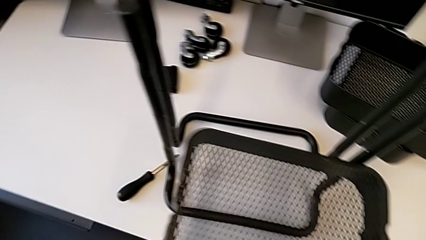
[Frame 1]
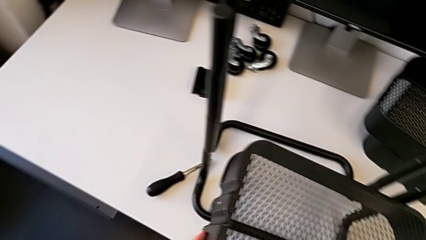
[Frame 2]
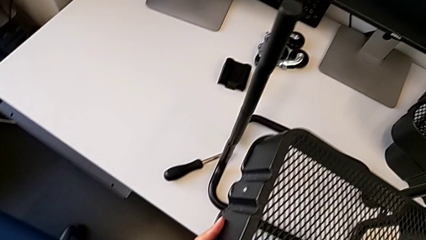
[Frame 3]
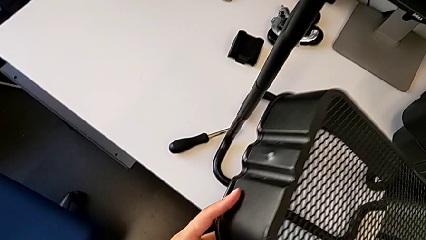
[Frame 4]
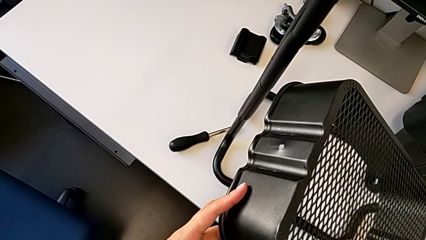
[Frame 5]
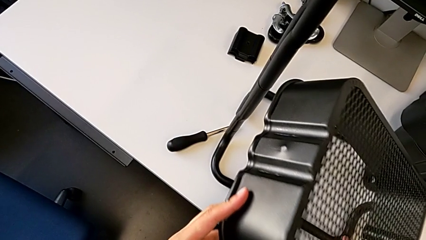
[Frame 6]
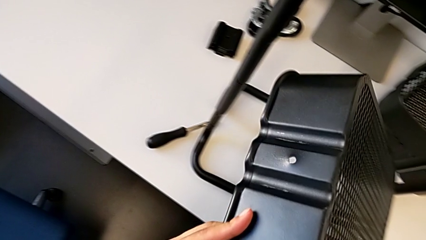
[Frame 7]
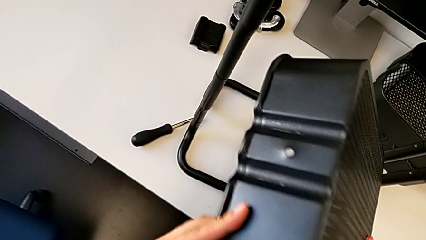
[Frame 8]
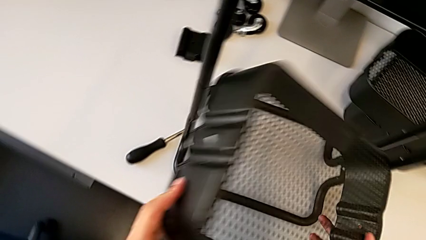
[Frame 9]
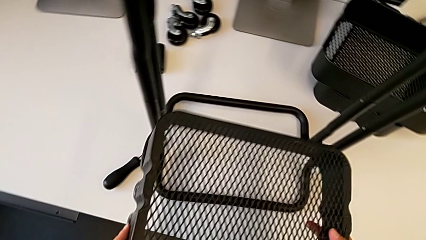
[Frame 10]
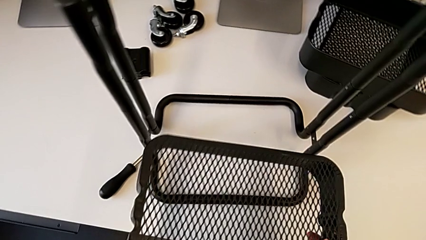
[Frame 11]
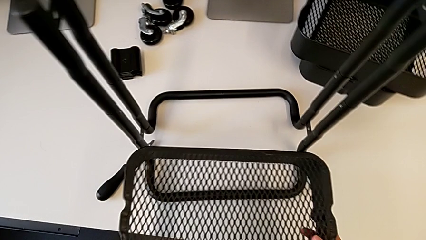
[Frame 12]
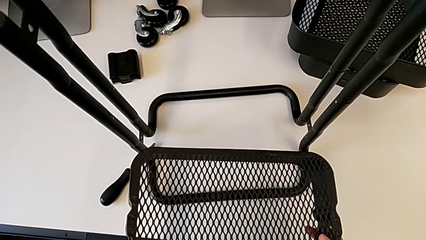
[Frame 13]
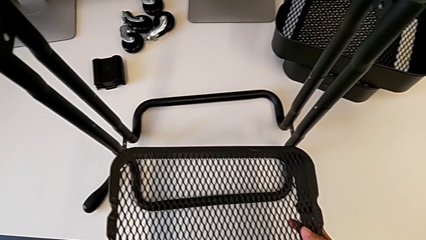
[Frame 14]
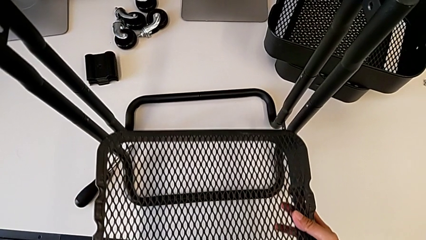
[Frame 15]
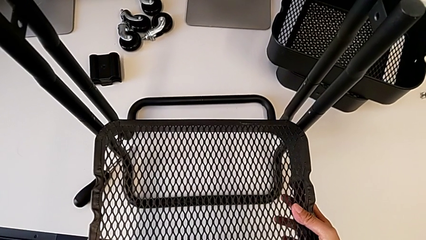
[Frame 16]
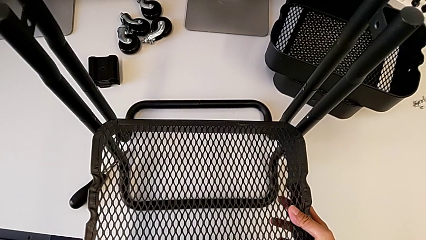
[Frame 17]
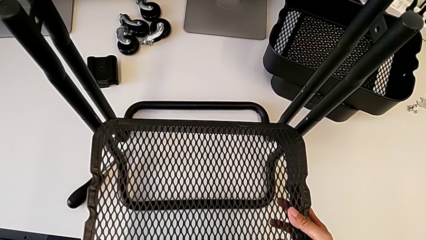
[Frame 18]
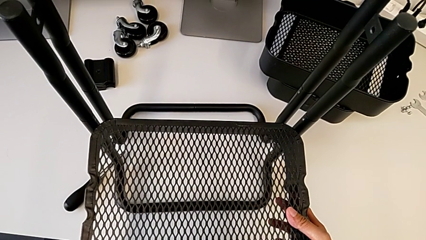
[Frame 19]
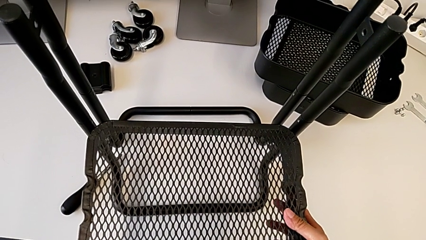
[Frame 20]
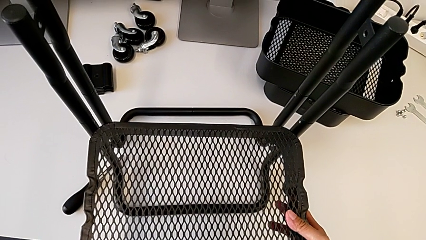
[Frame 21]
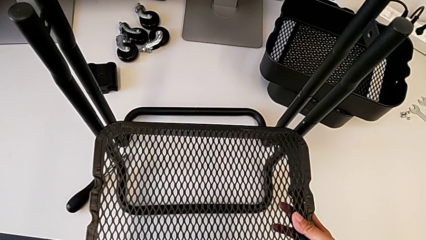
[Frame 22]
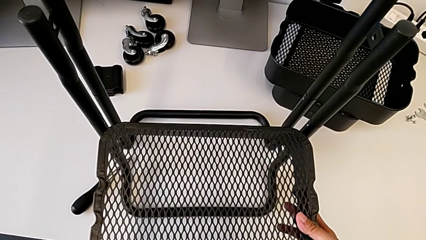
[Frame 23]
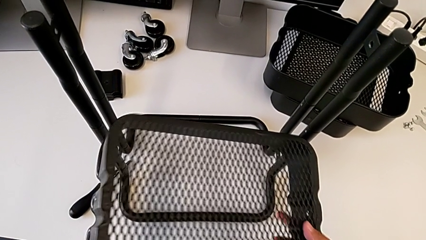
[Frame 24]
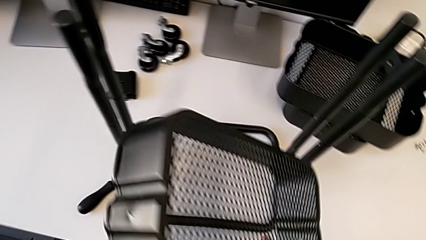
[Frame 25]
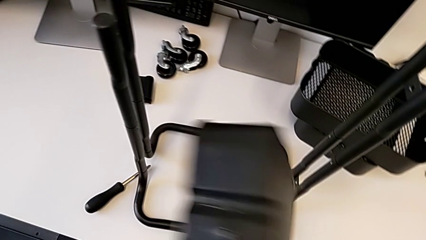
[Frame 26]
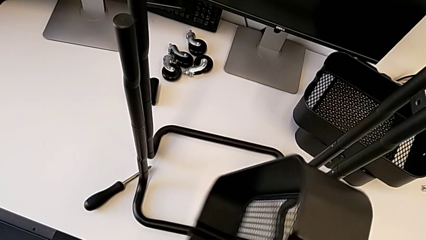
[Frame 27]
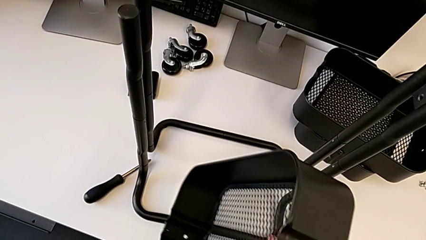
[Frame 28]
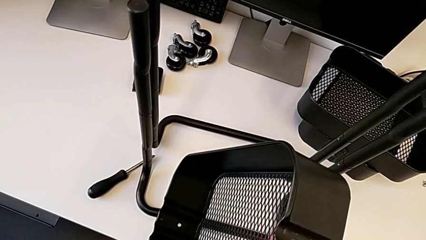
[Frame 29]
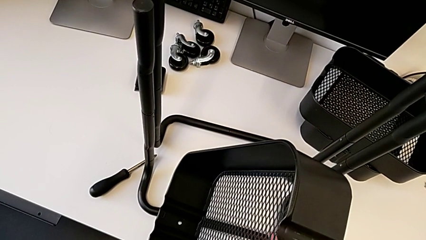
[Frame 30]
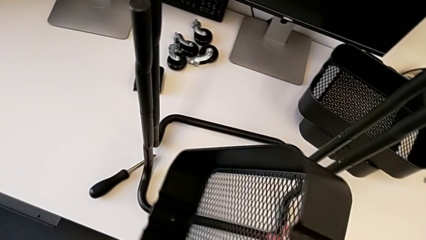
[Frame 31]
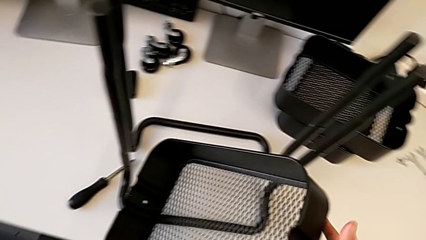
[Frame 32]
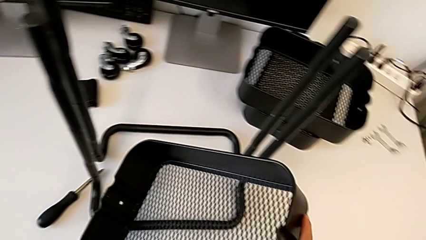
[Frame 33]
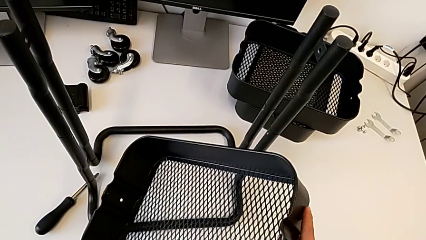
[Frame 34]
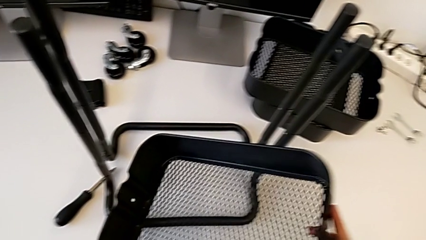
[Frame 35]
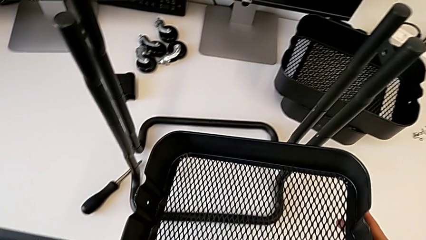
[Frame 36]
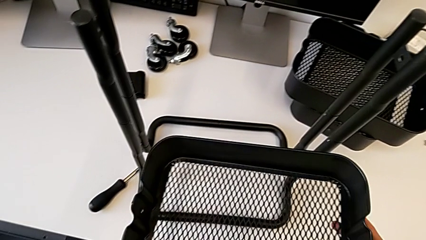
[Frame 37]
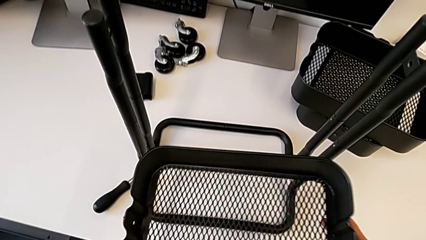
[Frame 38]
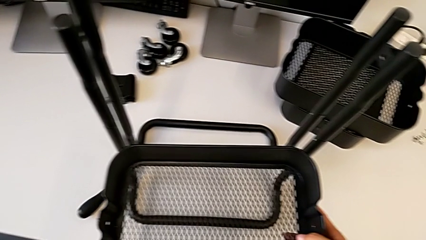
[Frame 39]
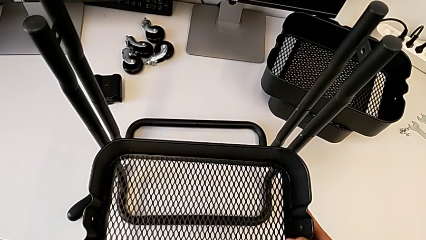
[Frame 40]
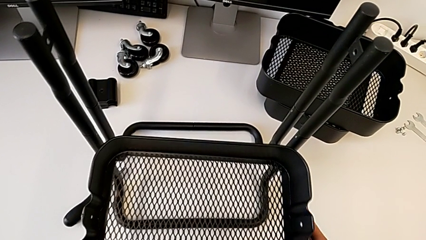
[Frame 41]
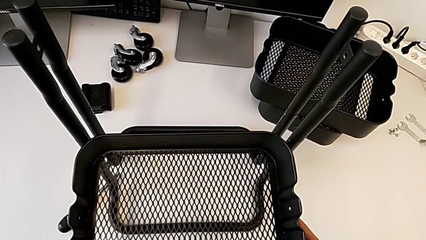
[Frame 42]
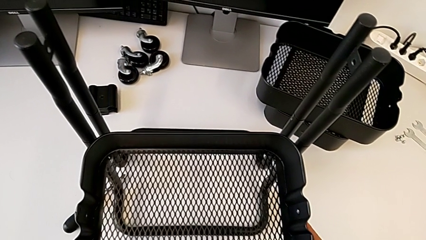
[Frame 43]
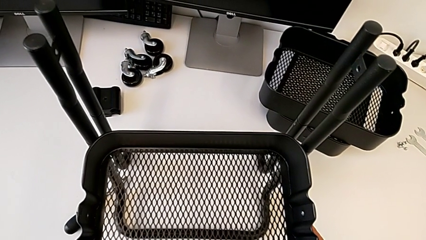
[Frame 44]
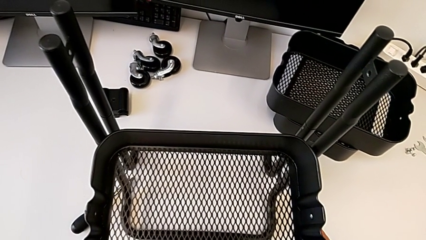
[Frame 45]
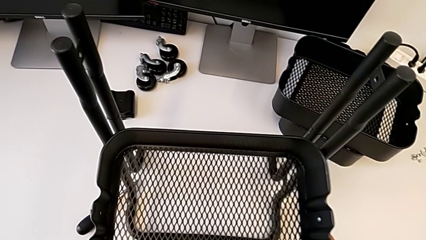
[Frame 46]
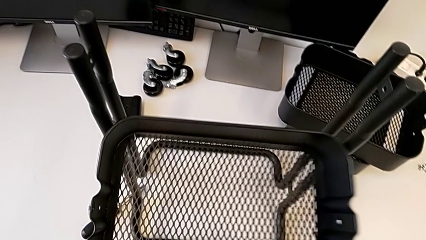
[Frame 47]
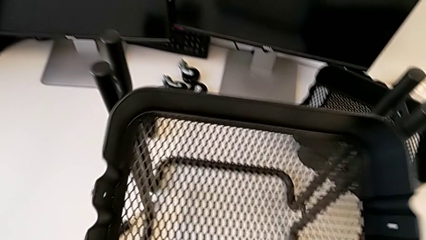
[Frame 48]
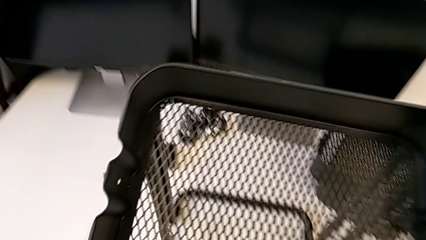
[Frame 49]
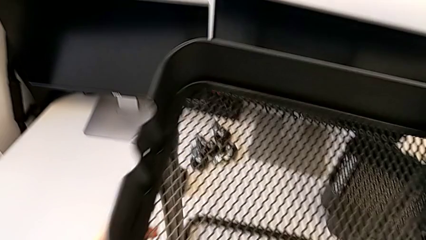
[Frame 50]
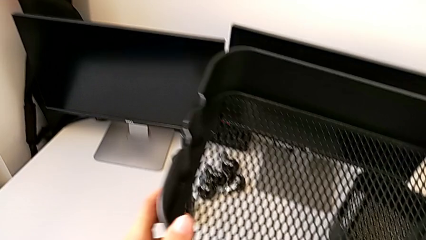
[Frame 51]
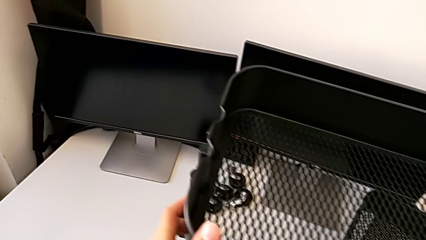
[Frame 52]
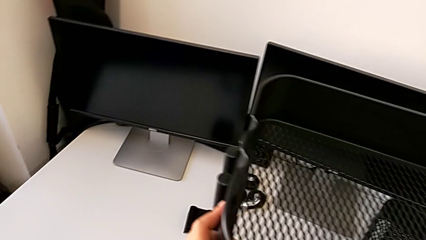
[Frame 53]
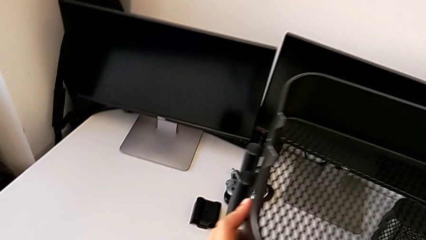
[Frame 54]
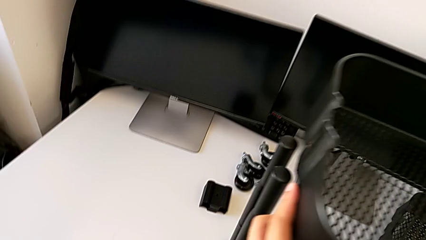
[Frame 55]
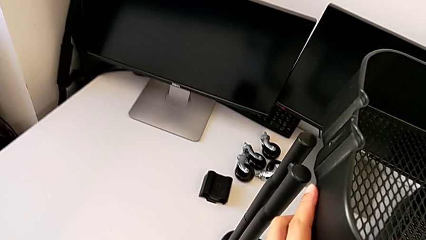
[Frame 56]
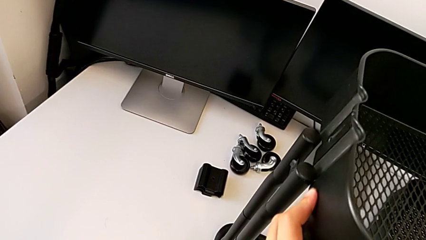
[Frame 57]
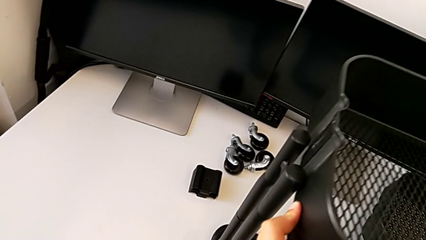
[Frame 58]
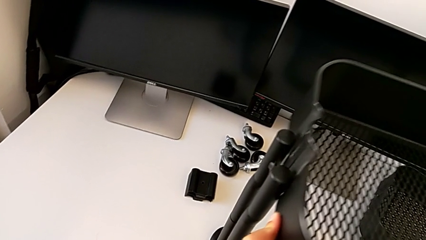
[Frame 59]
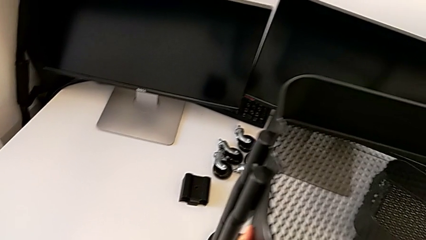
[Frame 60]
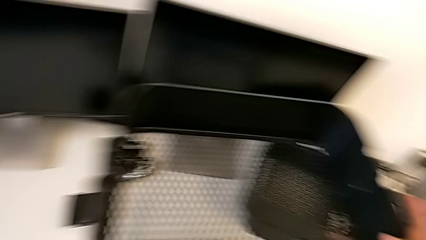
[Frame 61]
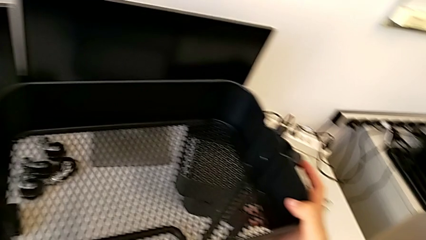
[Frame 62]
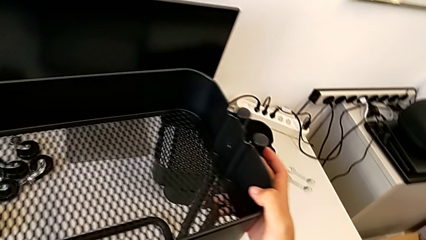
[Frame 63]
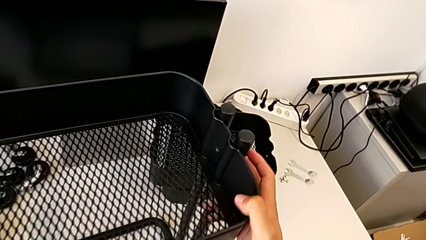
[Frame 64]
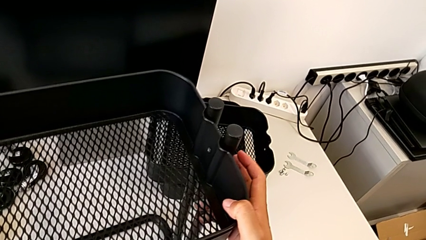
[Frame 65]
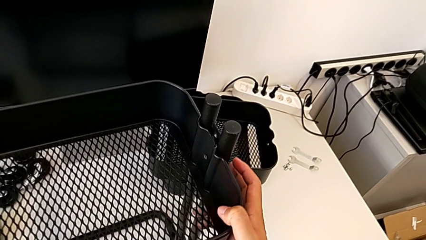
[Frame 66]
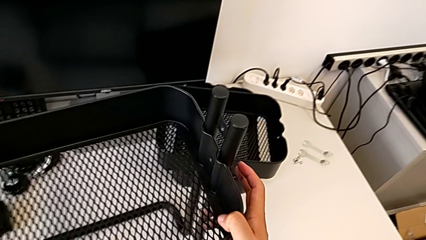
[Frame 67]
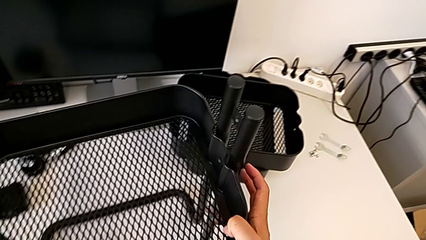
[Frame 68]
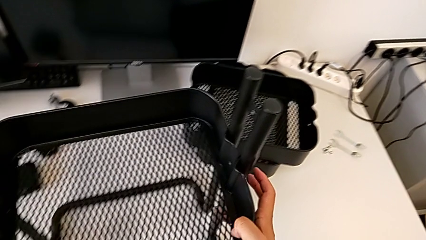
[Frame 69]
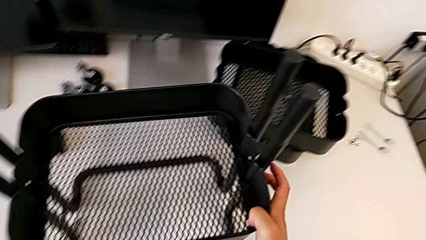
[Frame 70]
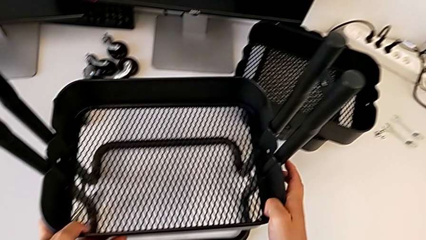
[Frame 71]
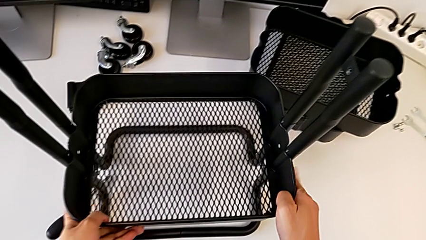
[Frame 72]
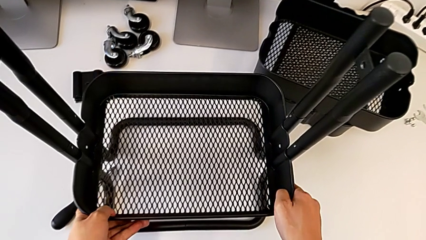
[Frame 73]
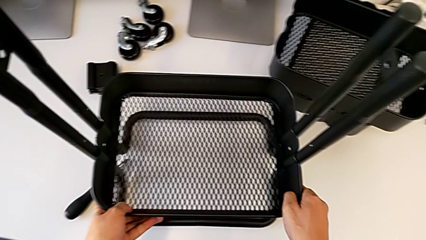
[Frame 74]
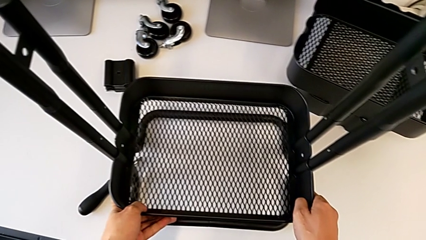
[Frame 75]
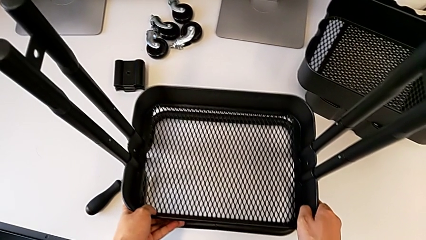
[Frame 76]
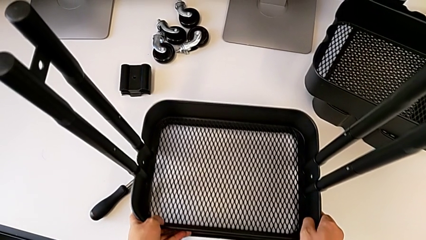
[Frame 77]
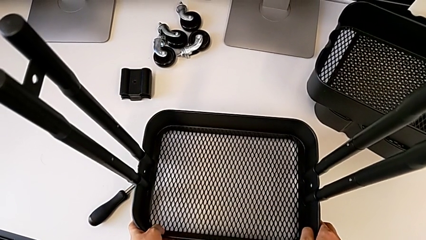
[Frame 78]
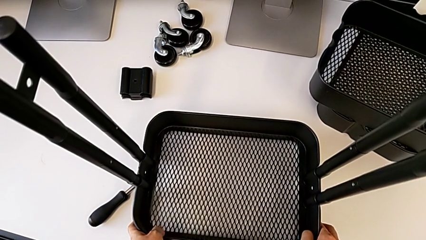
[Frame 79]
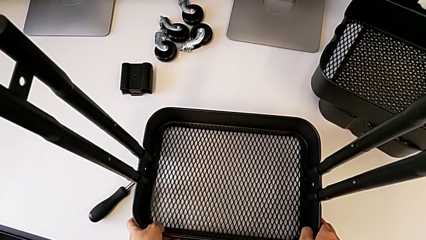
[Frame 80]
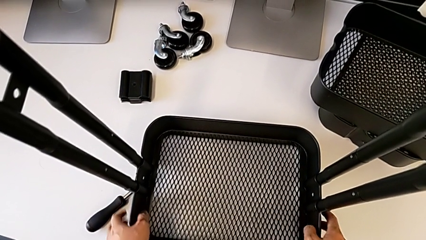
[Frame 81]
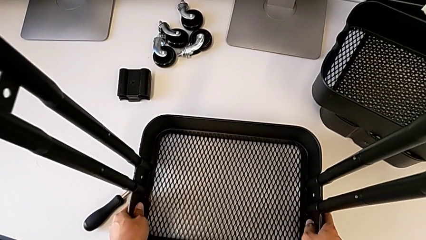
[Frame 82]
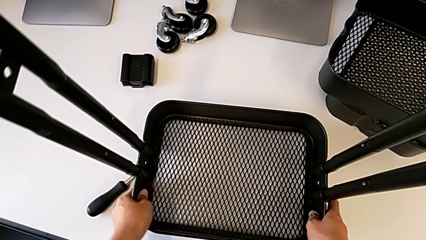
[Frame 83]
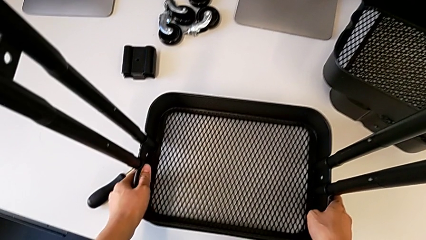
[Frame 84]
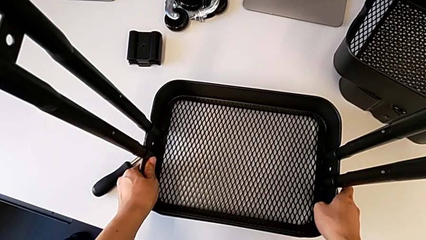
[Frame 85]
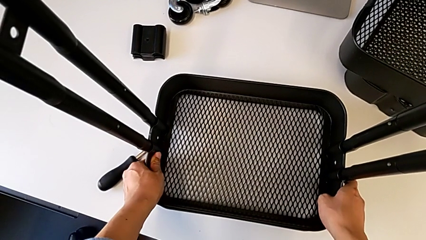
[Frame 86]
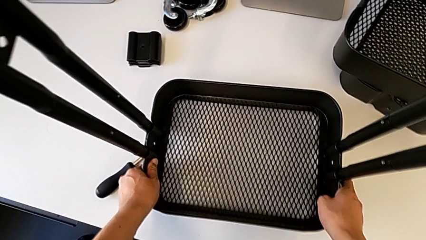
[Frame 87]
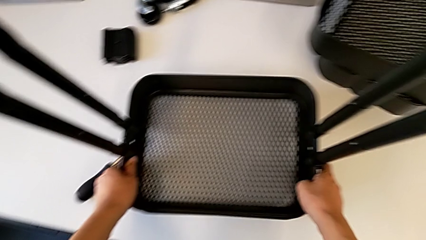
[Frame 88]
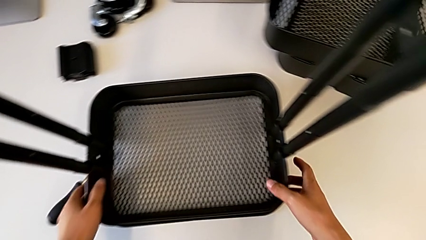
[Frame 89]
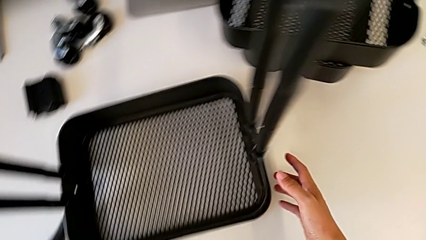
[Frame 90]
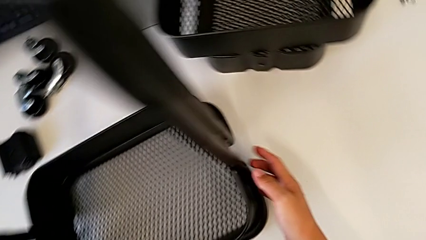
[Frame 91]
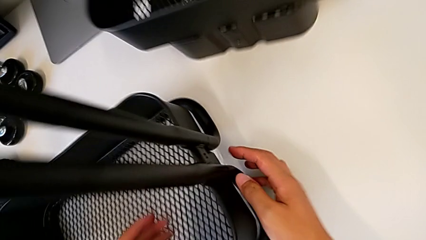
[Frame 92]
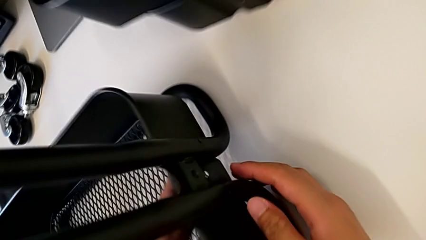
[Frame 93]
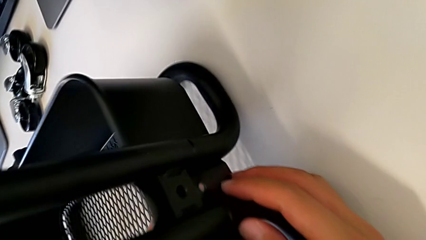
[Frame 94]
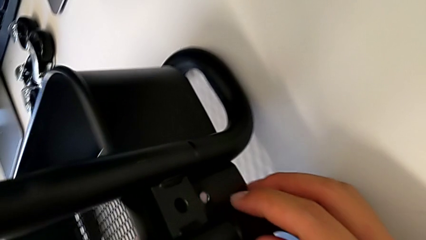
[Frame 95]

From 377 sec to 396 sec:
The camera wearer is inserting the box into the structure. They wrongly inspect the first grid tray and assemble it.
